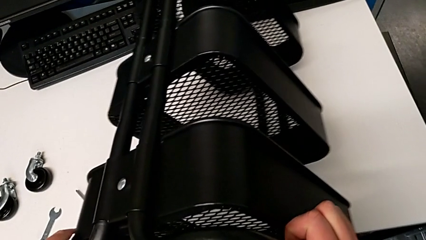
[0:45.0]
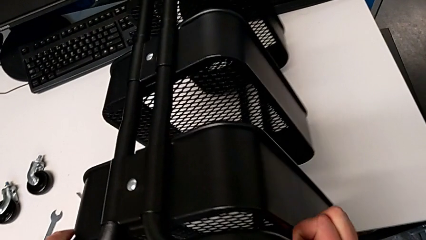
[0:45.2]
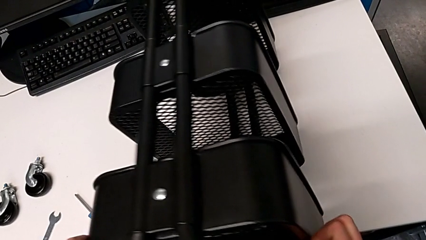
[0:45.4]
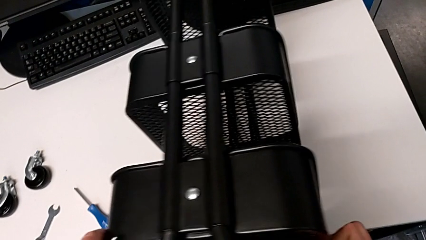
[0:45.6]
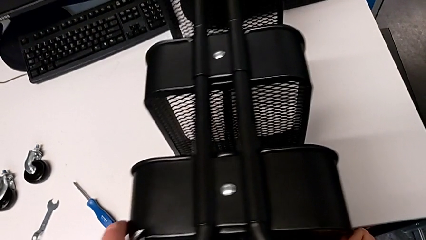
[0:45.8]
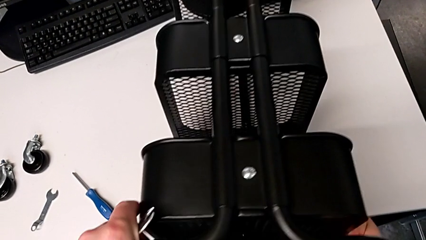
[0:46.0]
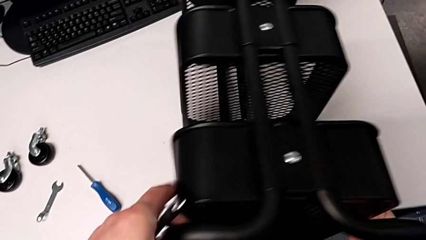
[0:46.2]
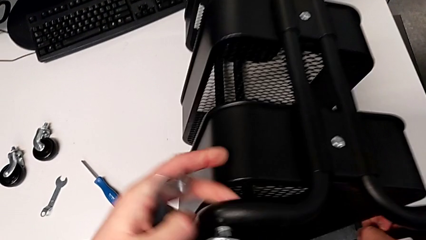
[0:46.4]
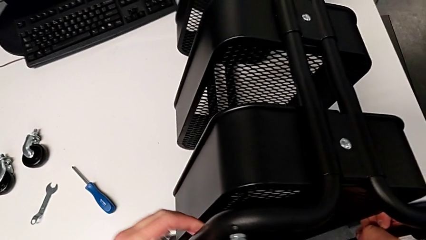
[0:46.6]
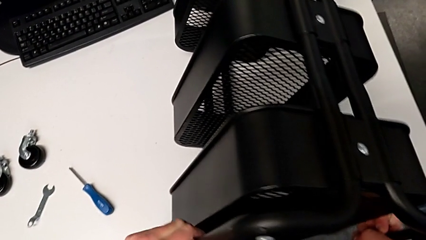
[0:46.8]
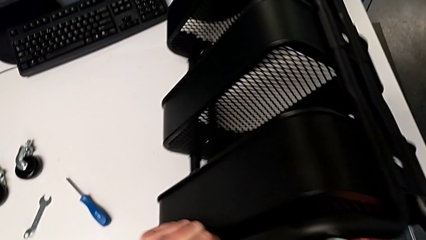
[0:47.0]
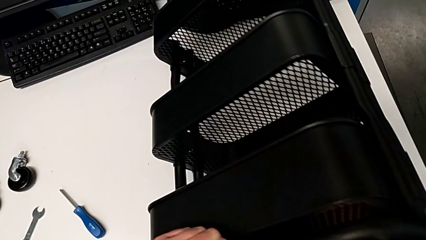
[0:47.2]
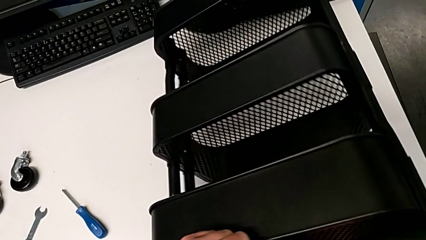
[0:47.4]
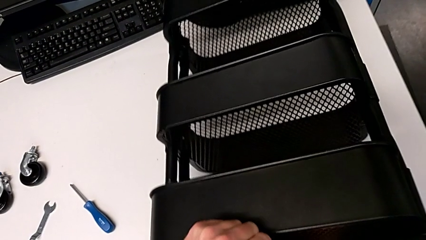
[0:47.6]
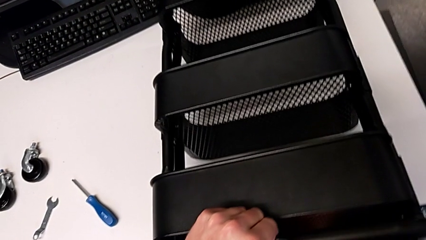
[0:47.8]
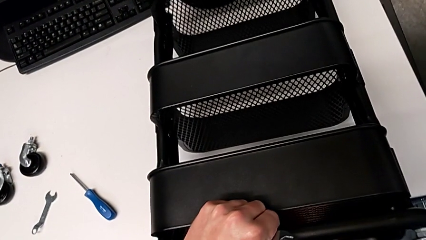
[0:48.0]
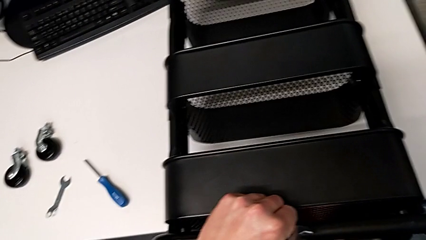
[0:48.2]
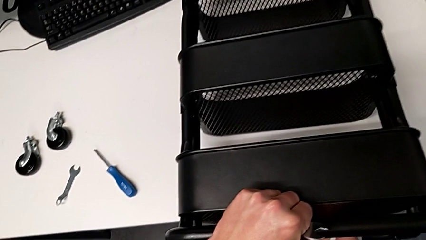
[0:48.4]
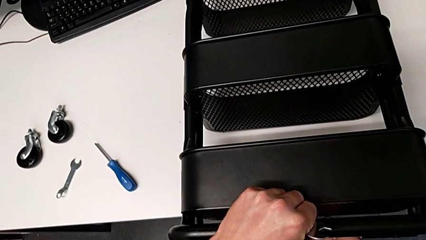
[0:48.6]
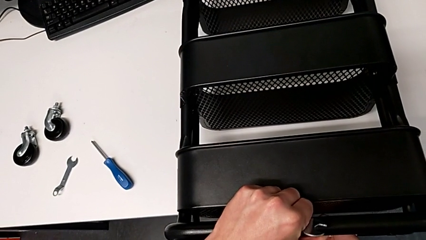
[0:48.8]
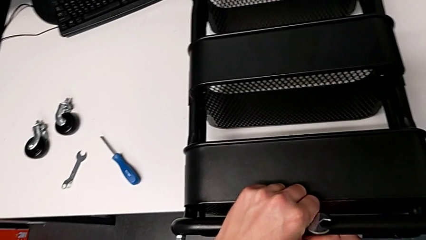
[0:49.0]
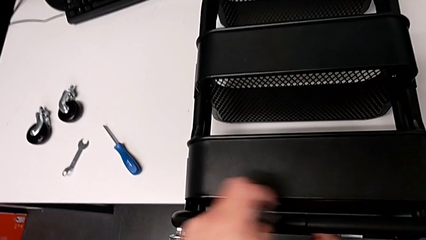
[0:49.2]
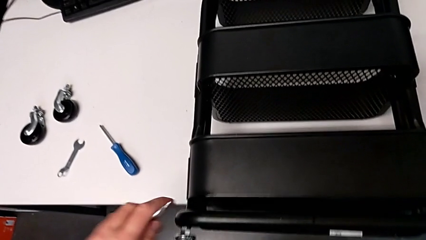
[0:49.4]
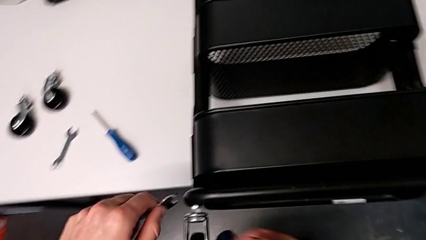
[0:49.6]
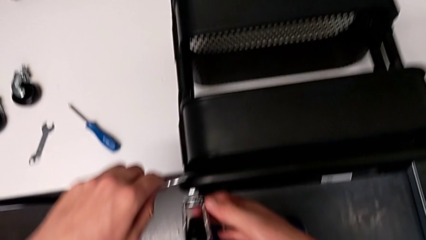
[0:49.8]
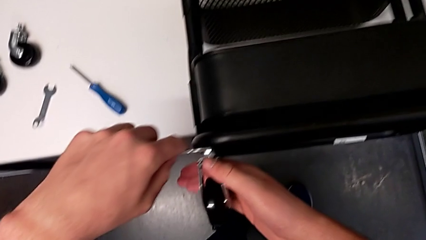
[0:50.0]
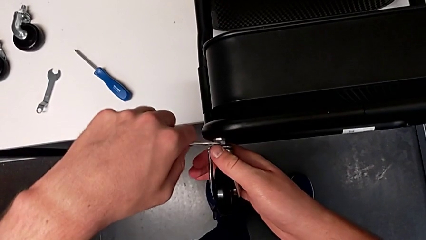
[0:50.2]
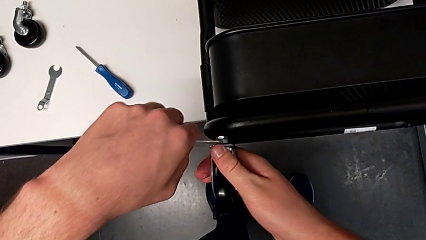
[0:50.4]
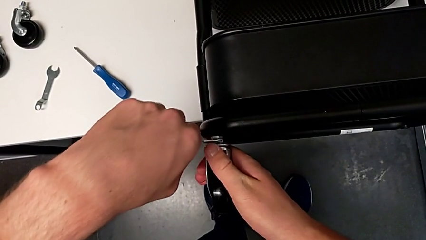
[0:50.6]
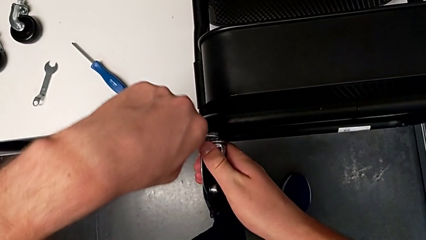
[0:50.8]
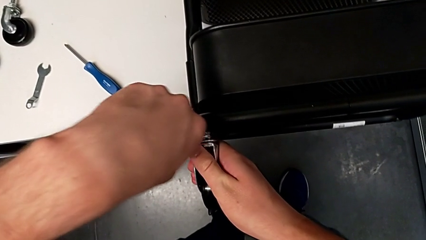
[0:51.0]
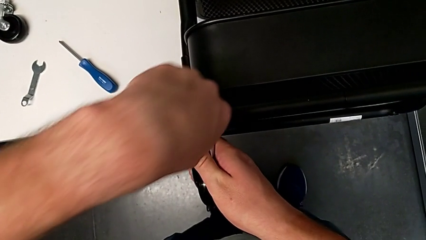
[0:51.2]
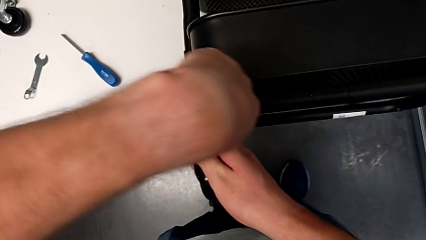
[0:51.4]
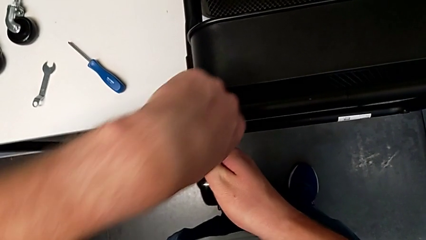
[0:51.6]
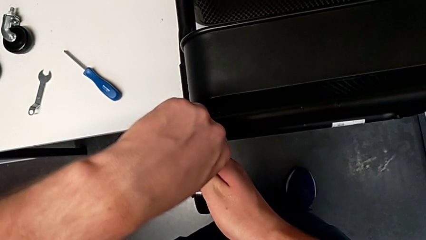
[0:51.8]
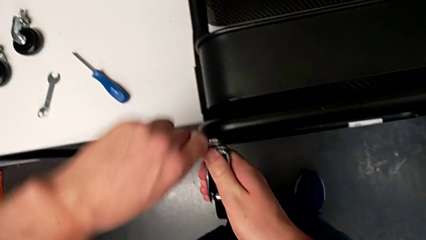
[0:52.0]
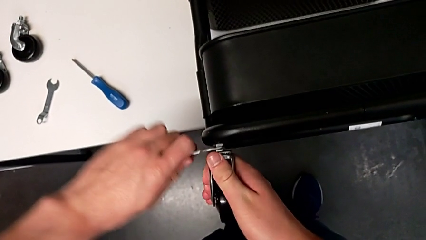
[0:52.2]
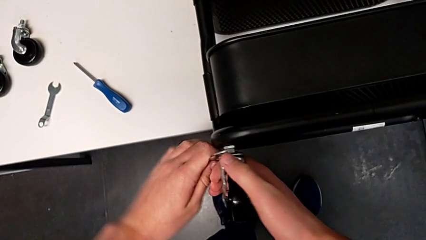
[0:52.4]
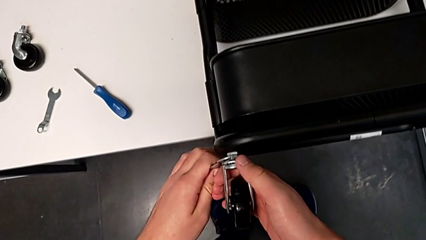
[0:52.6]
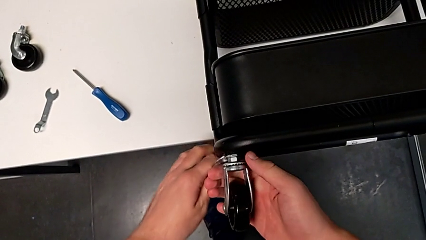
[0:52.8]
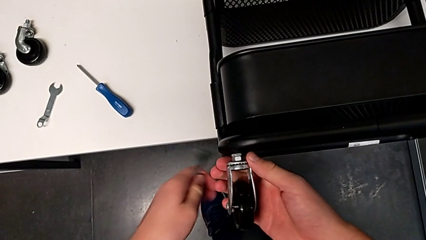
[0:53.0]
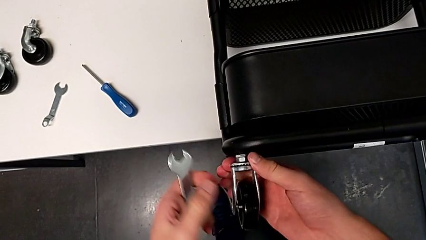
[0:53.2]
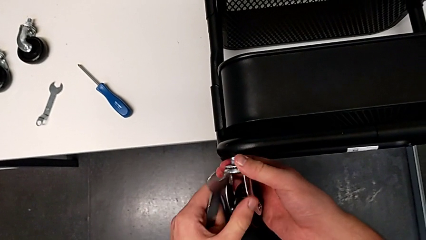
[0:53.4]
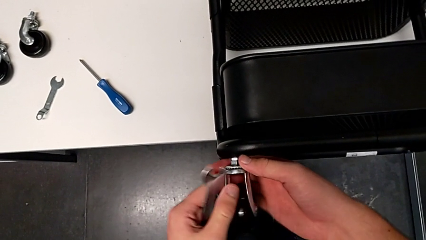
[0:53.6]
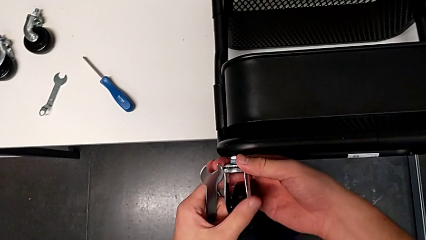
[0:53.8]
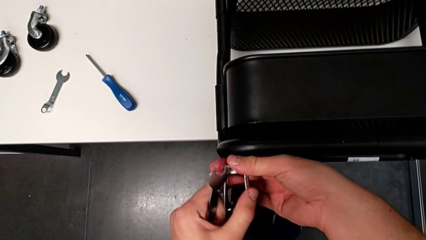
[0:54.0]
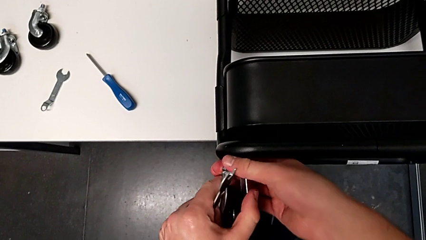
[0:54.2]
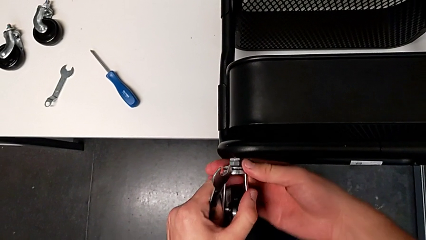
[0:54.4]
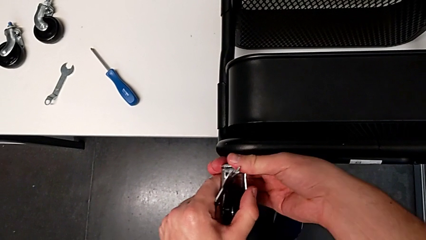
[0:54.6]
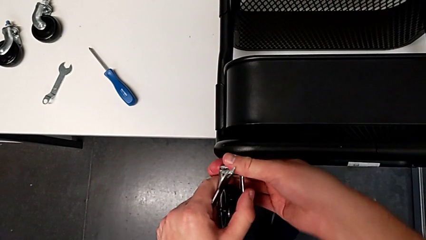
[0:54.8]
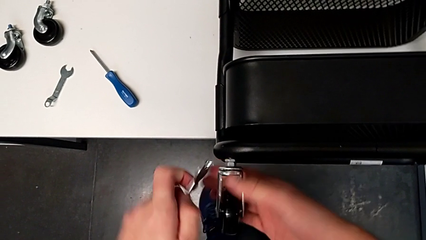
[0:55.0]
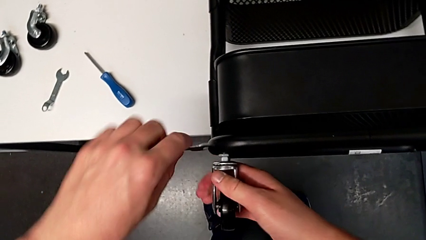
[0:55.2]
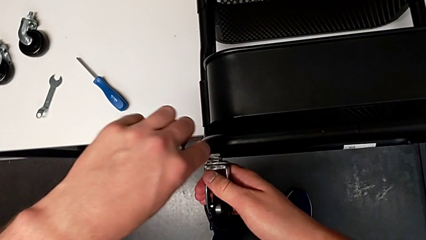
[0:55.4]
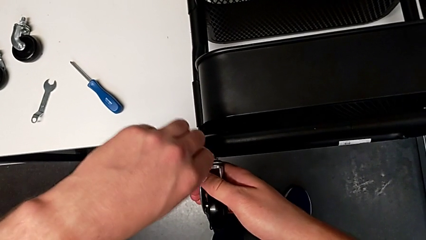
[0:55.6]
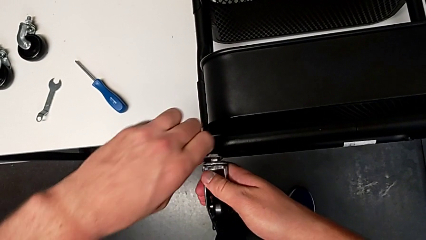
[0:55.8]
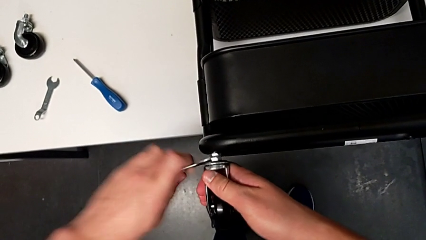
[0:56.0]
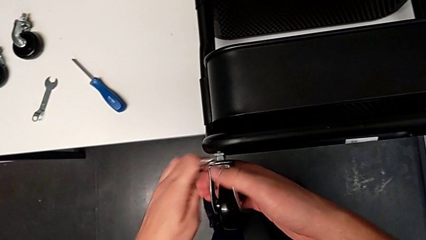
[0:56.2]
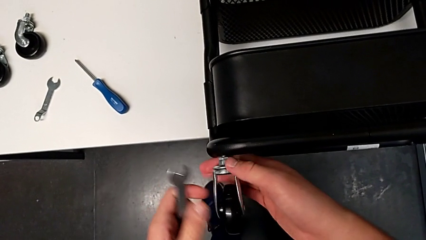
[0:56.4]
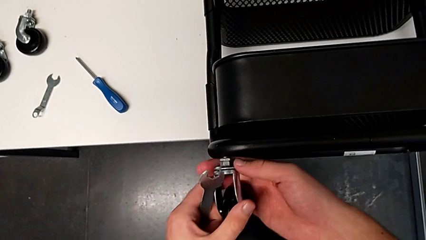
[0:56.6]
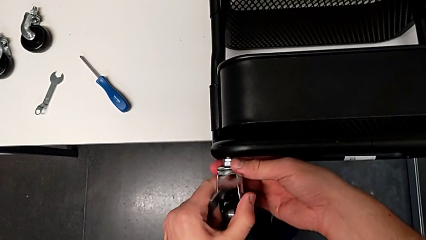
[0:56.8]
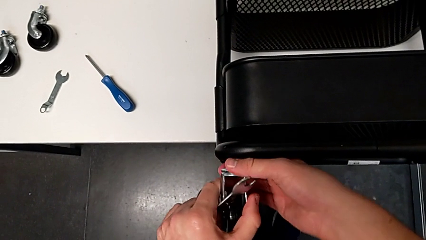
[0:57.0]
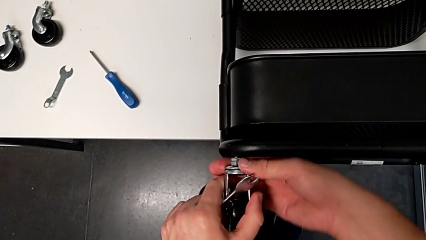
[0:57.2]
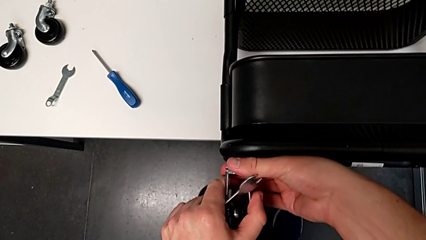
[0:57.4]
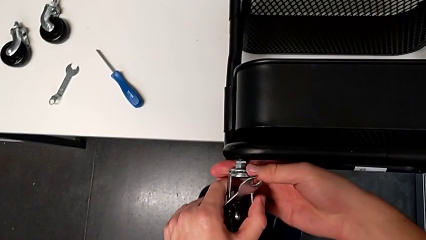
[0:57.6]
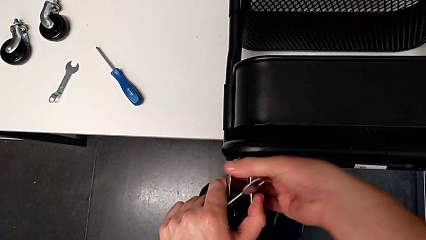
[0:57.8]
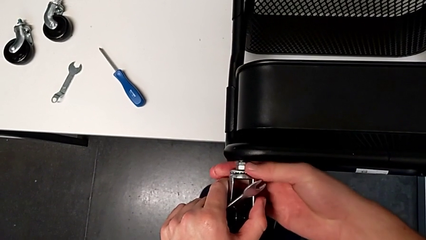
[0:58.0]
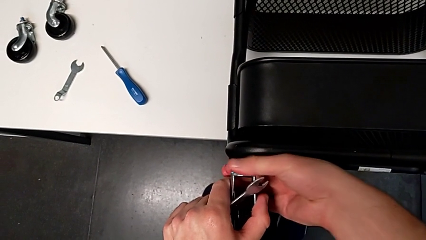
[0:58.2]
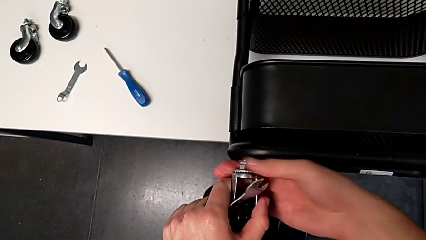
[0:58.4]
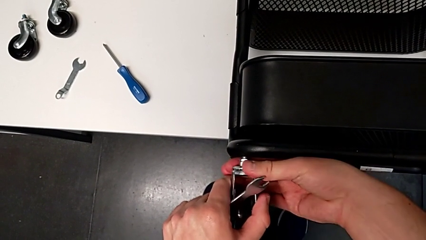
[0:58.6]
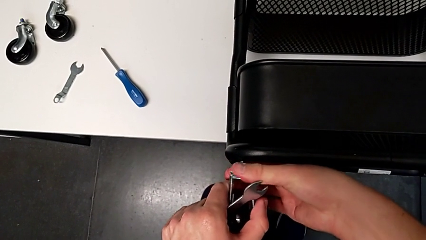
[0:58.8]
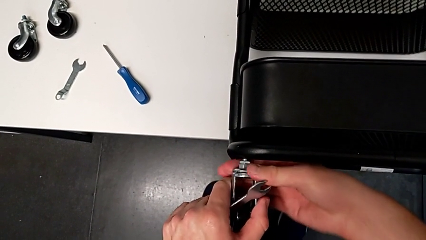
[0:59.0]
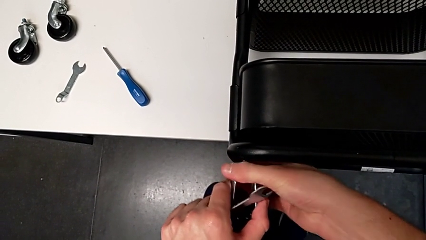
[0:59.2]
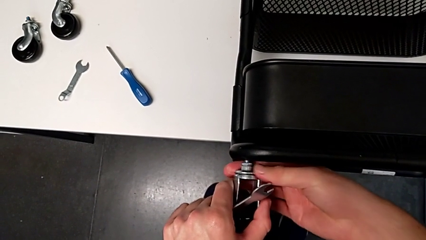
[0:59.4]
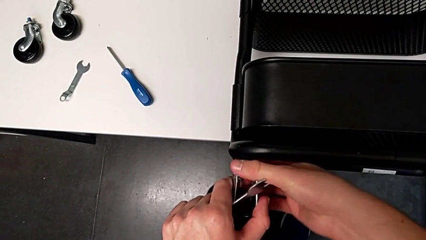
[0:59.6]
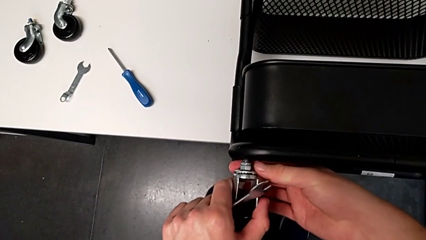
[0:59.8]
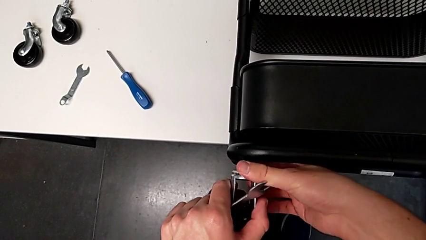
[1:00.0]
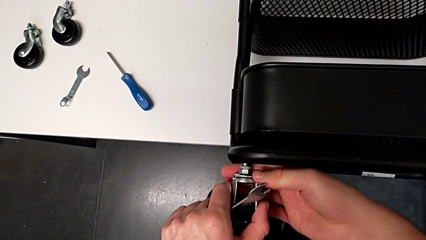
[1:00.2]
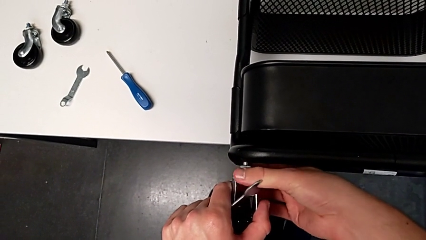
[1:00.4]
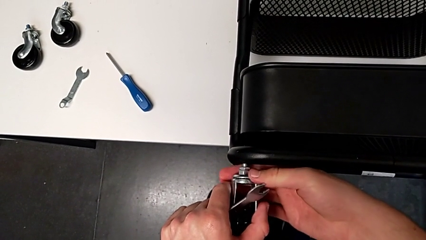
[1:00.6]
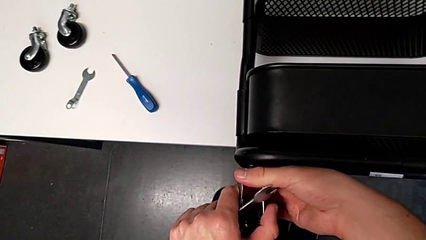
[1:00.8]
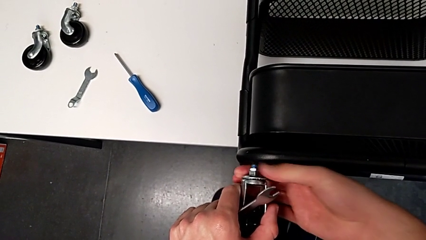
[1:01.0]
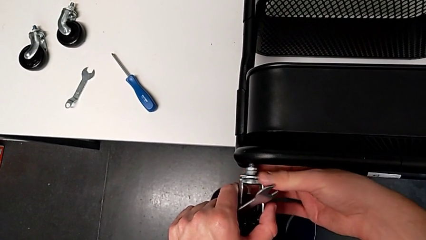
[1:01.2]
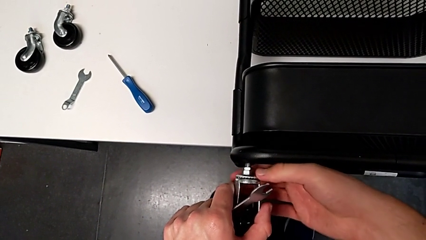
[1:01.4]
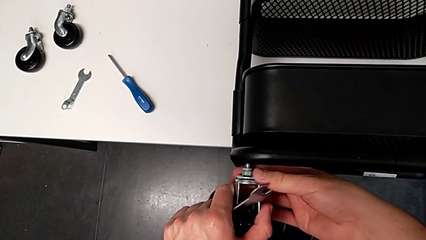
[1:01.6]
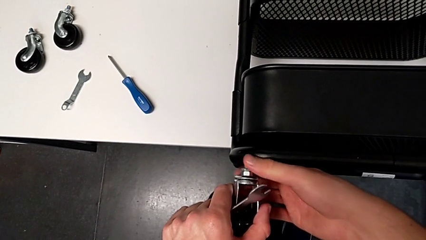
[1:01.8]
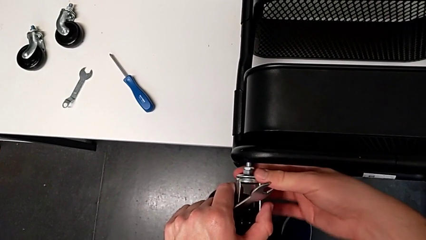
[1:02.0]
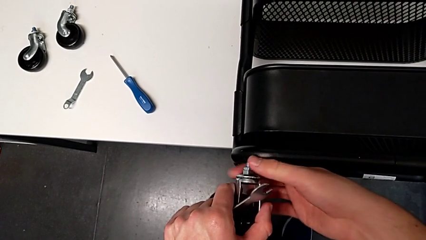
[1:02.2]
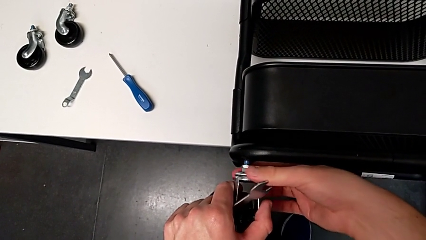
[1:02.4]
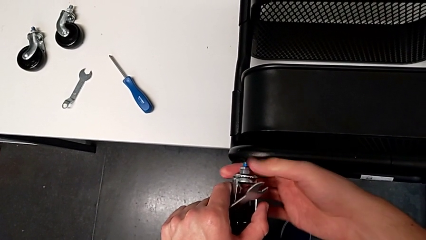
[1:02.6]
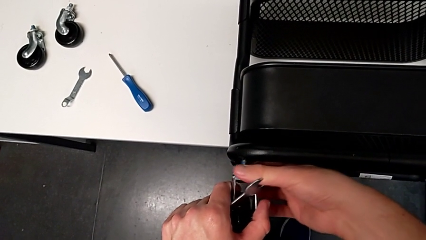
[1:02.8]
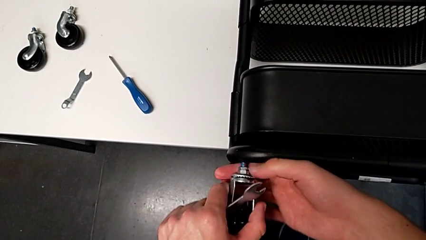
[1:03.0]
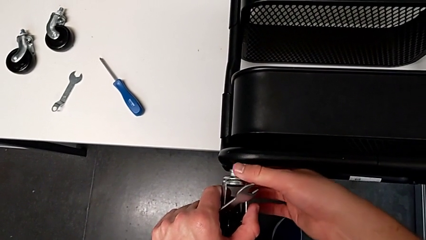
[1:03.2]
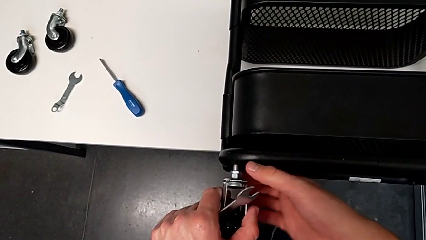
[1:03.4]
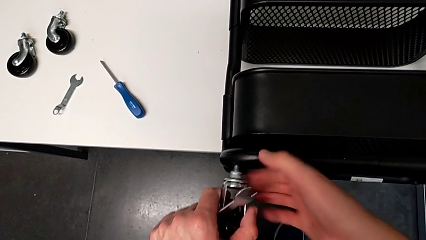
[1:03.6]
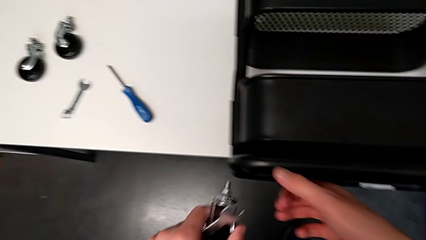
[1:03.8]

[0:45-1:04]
The camera wearer is disassembling the four wheels. They rotate the utility cart, approach the third wheel, insert the hexagonal wrench, unscrew the third wheel twice and place it.
